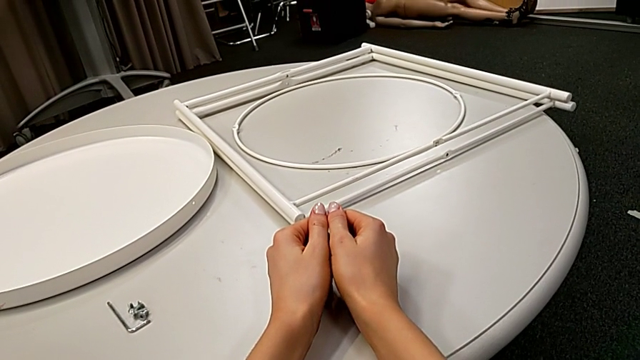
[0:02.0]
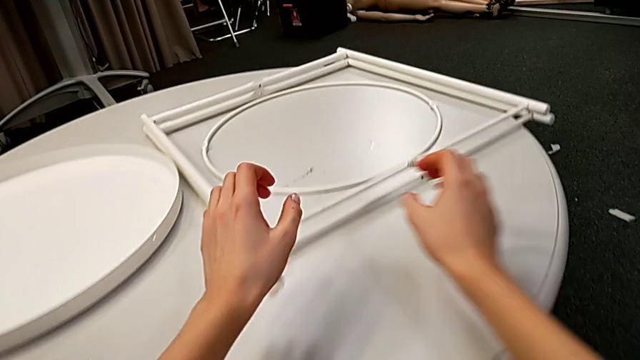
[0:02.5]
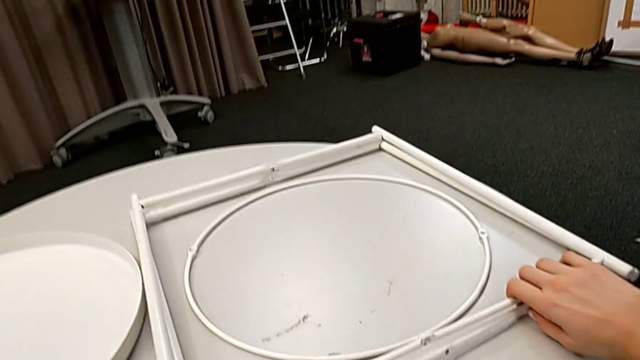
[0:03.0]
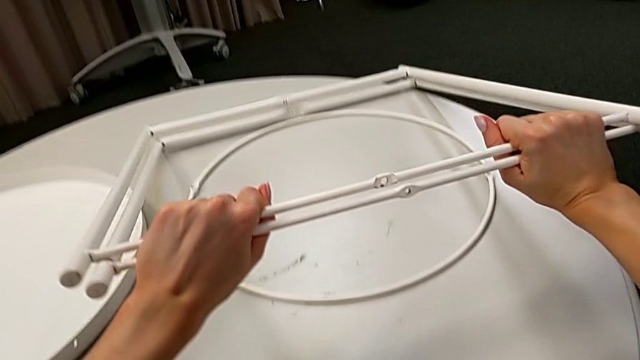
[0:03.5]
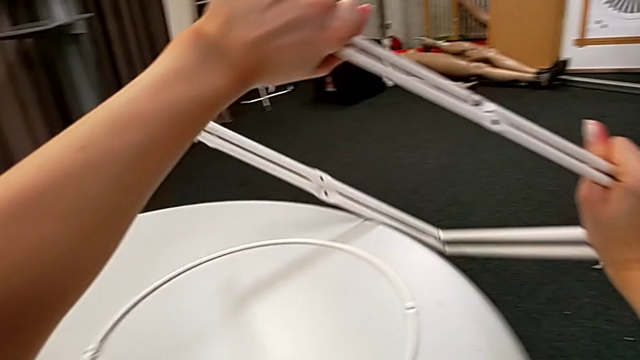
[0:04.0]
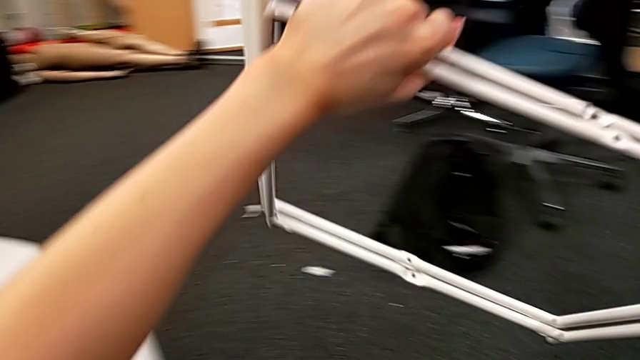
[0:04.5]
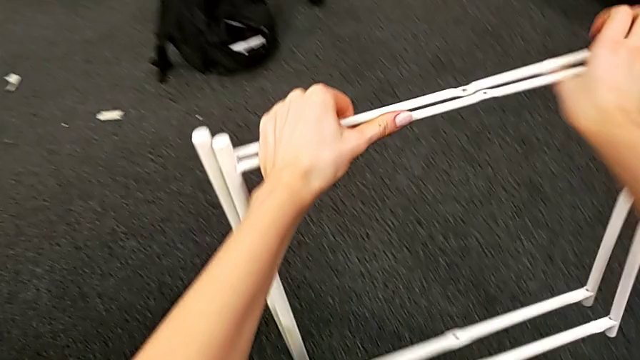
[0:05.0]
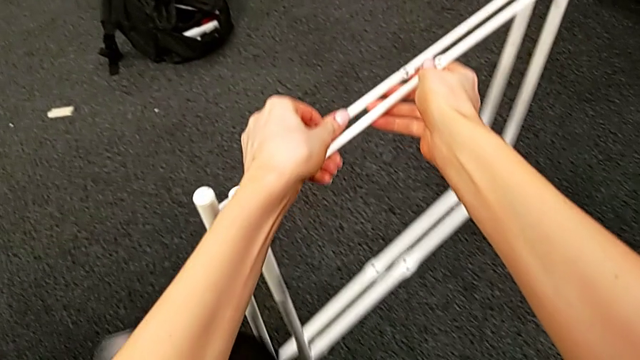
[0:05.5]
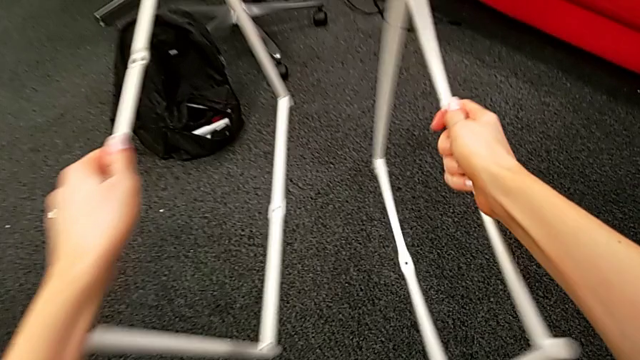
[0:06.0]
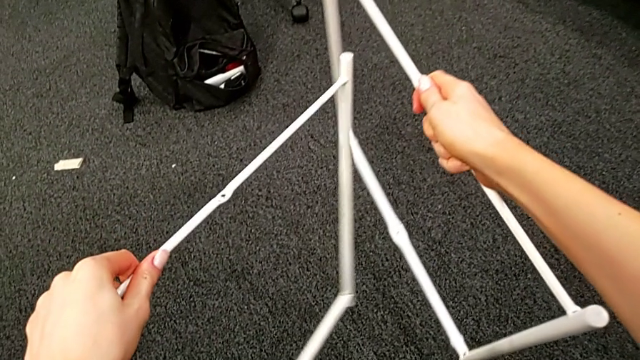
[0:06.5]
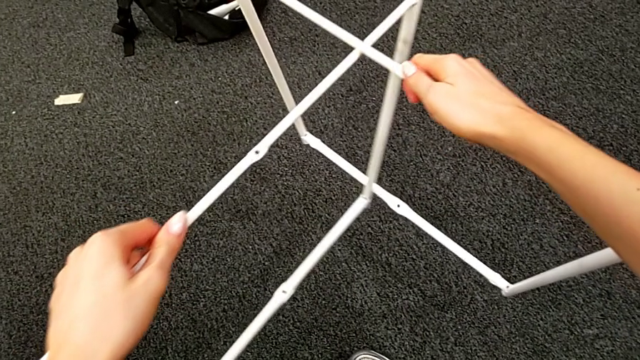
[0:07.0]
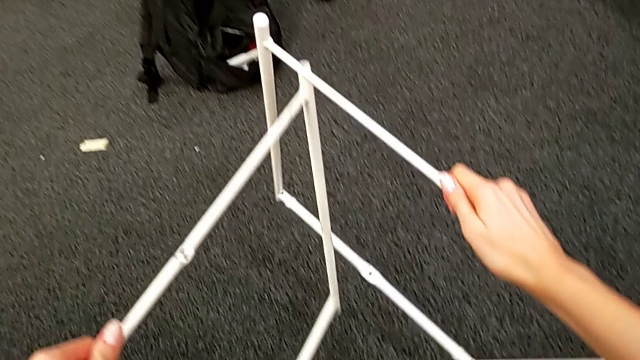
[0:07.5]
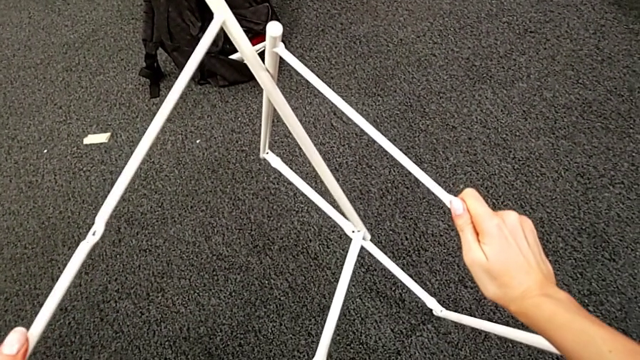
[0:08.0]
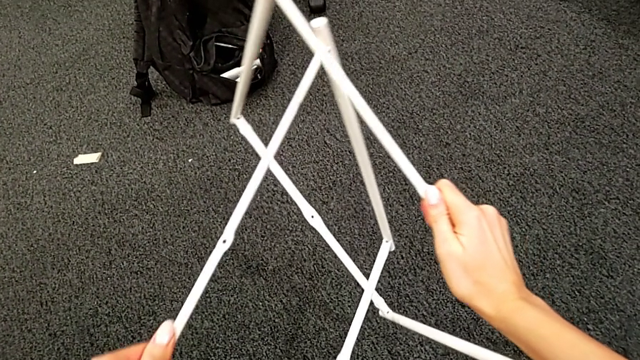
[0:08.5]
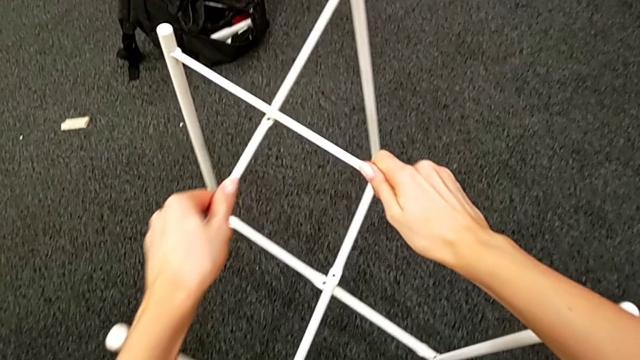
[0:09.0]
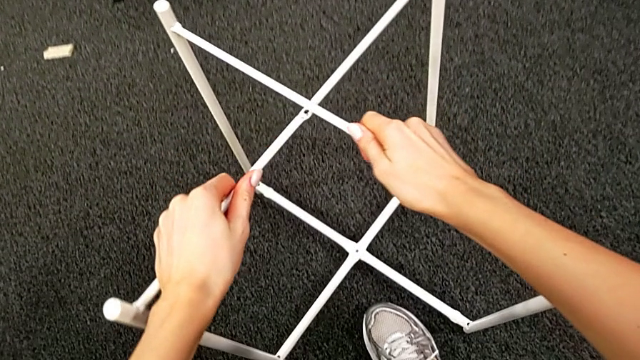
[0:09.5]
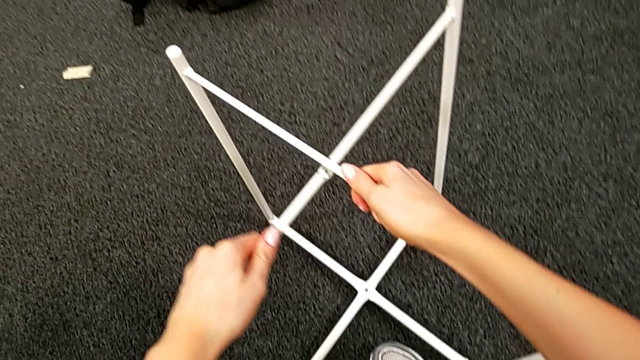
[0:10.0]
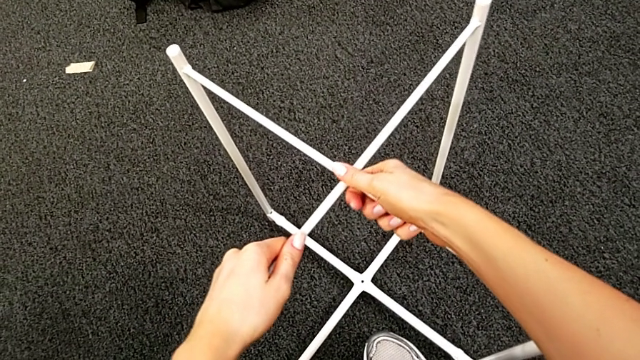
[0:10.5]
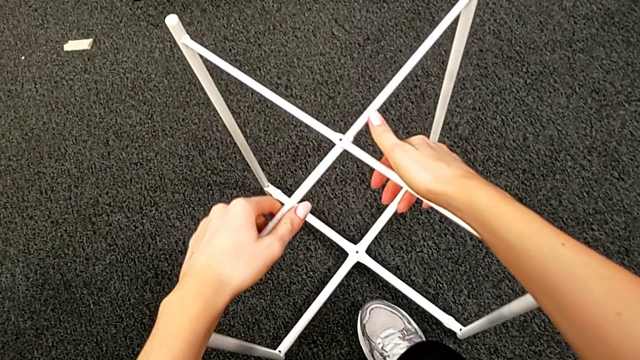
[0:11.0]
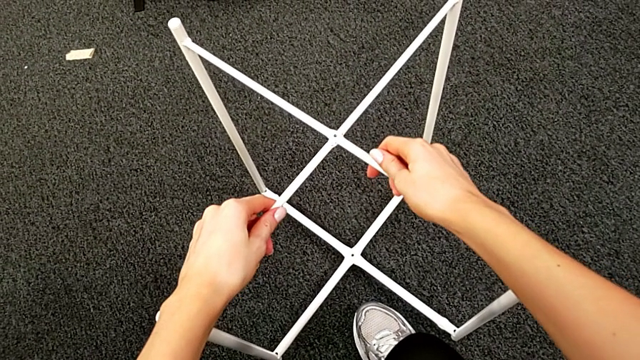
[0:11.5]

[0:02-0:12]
The camera wearer assembles the white legs. They grab the leg, lift it, grab the leg, align it, place it and align it.

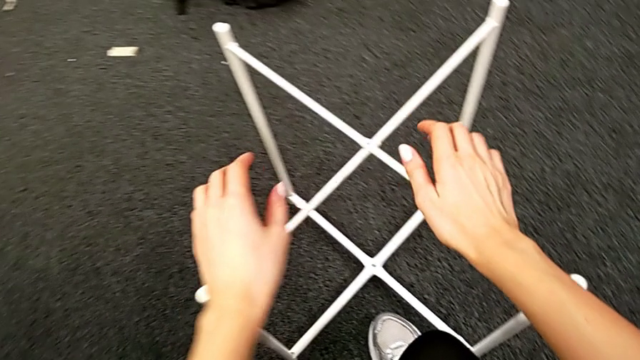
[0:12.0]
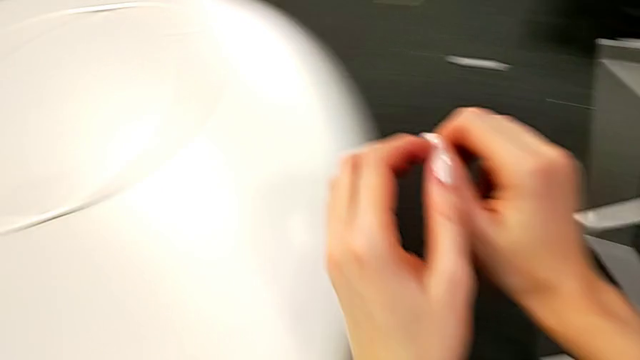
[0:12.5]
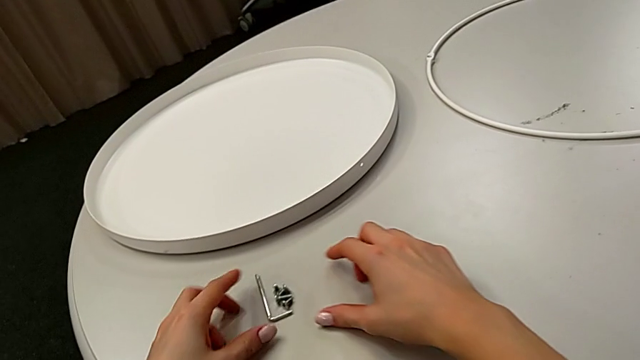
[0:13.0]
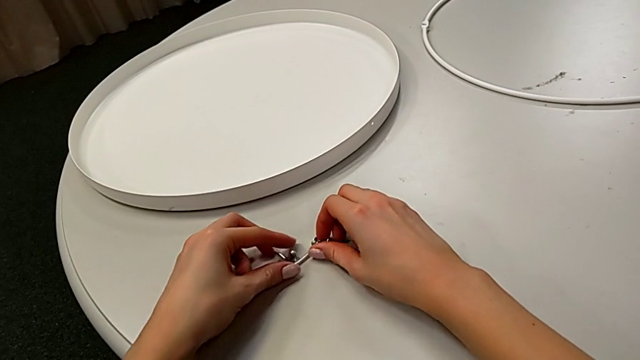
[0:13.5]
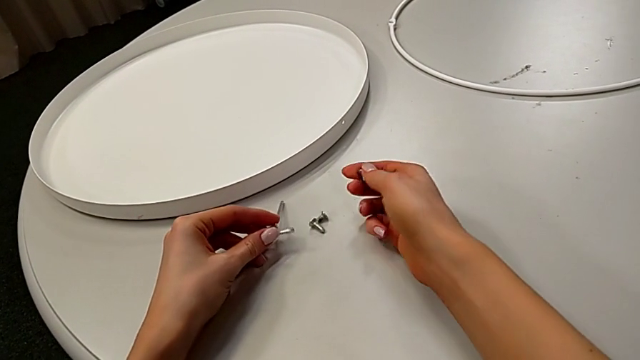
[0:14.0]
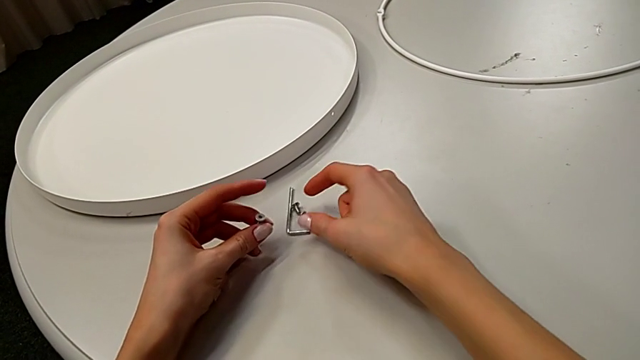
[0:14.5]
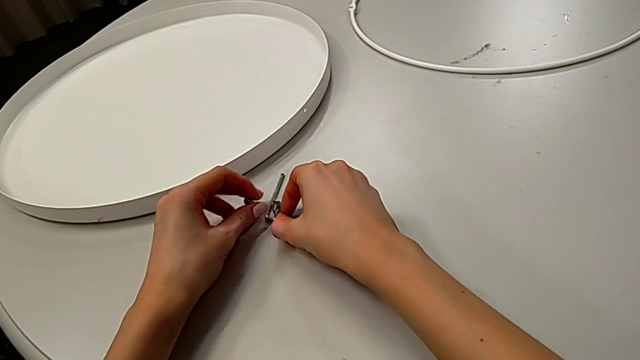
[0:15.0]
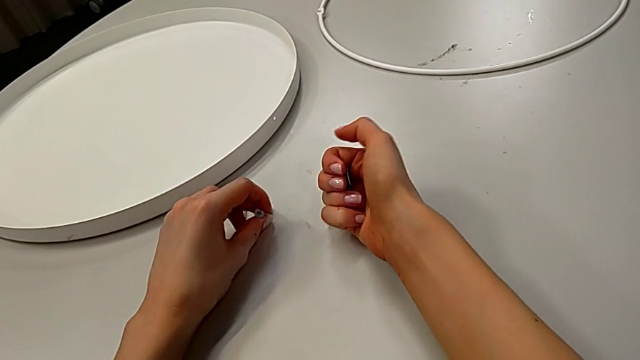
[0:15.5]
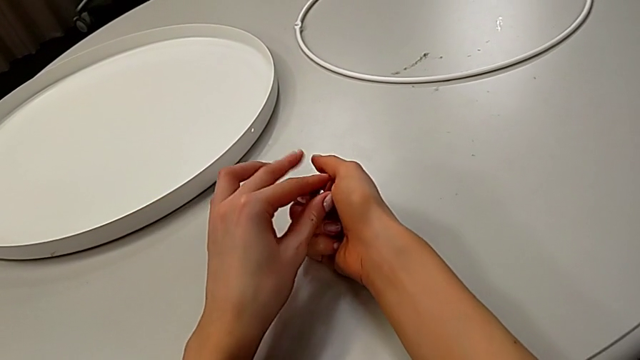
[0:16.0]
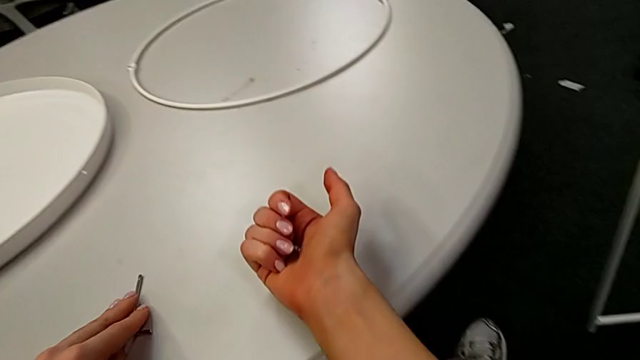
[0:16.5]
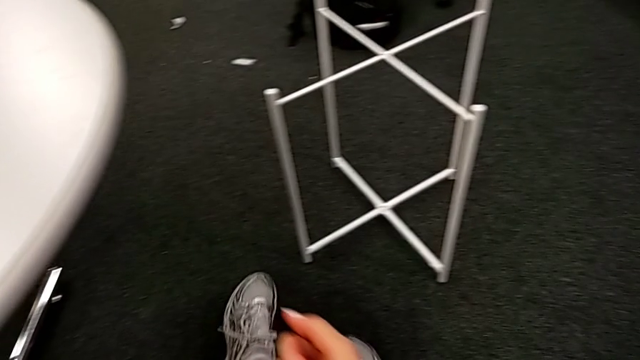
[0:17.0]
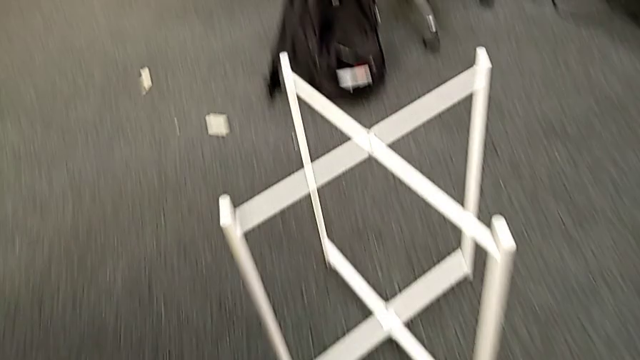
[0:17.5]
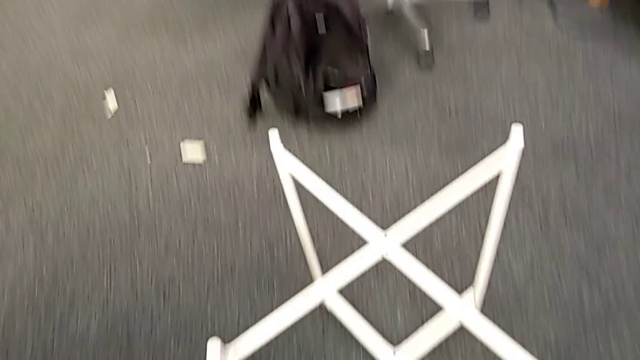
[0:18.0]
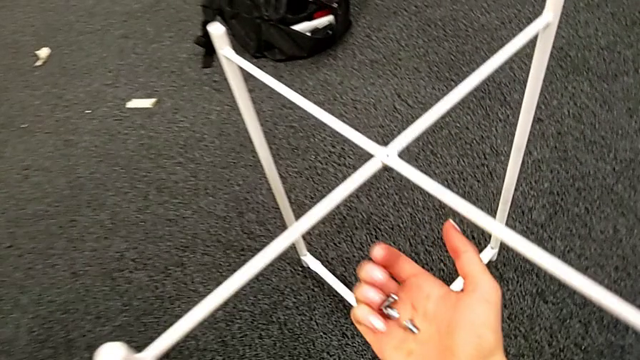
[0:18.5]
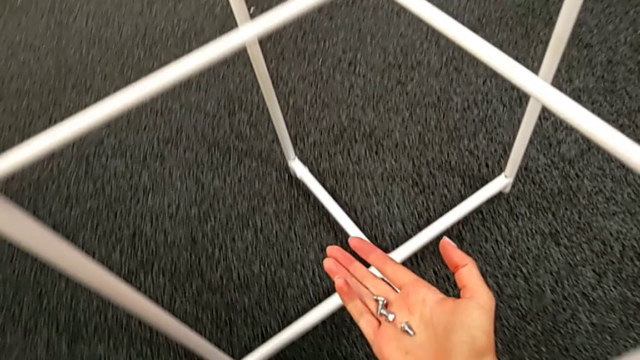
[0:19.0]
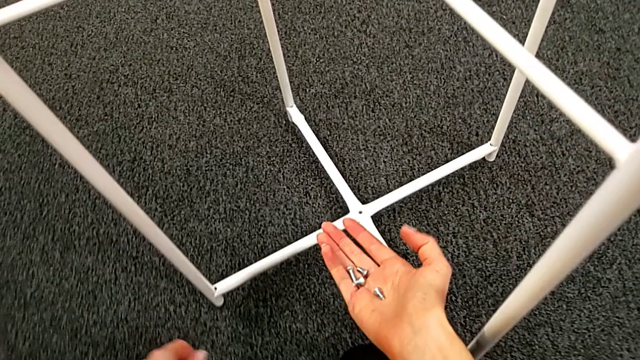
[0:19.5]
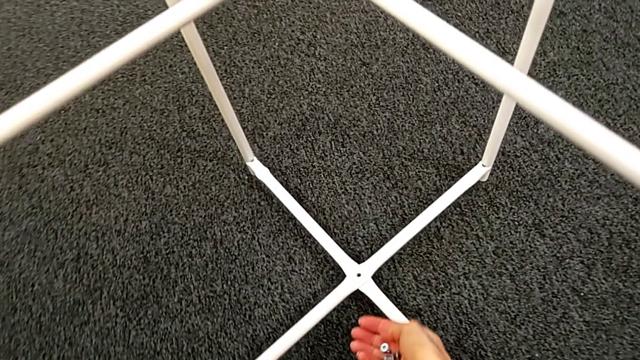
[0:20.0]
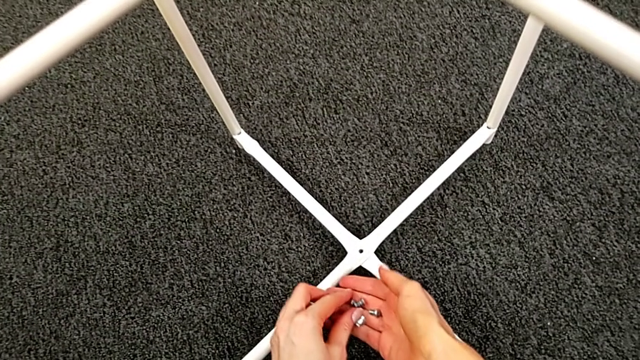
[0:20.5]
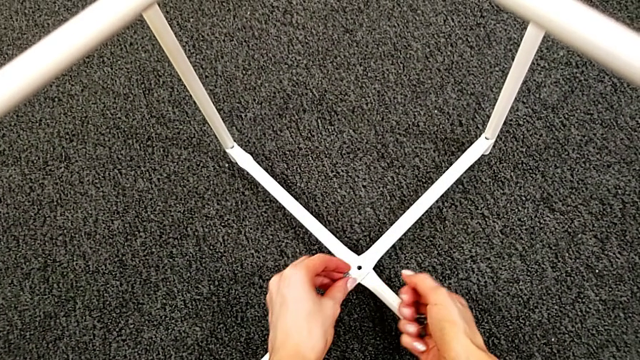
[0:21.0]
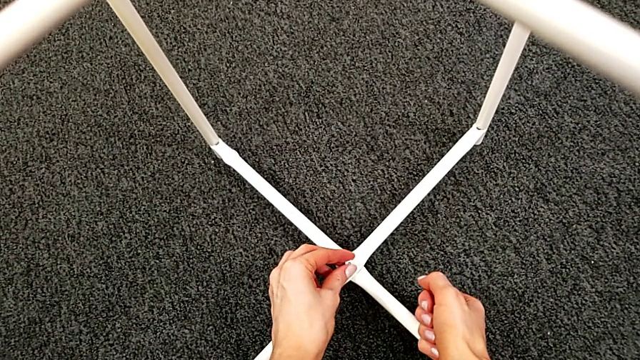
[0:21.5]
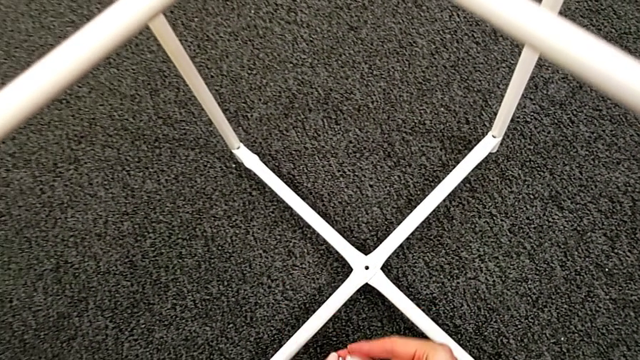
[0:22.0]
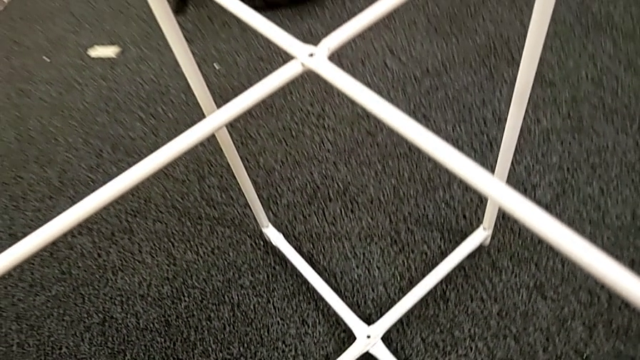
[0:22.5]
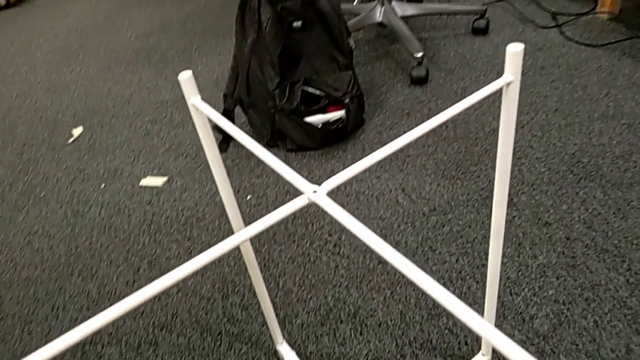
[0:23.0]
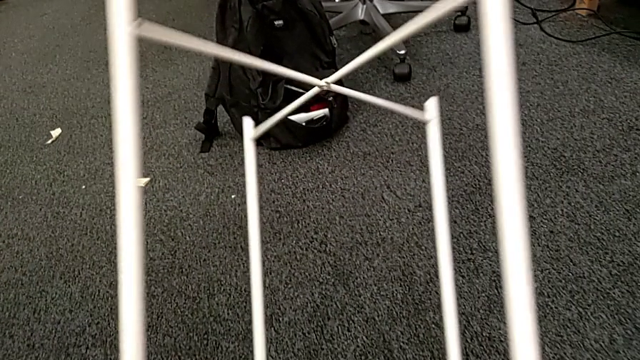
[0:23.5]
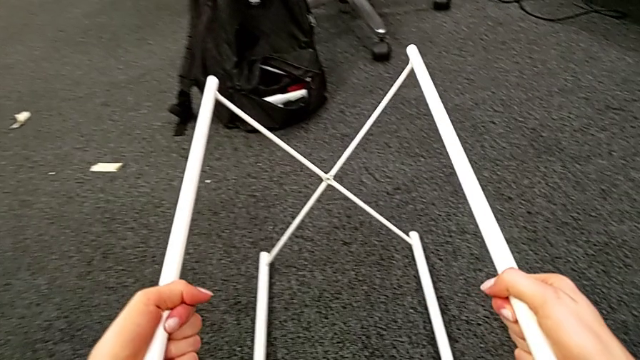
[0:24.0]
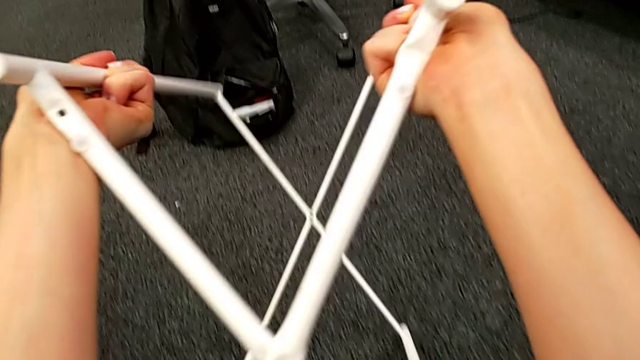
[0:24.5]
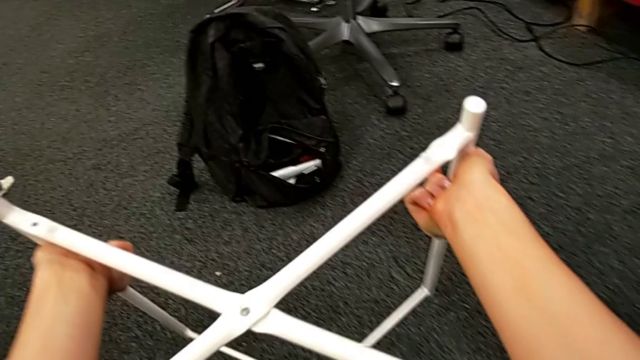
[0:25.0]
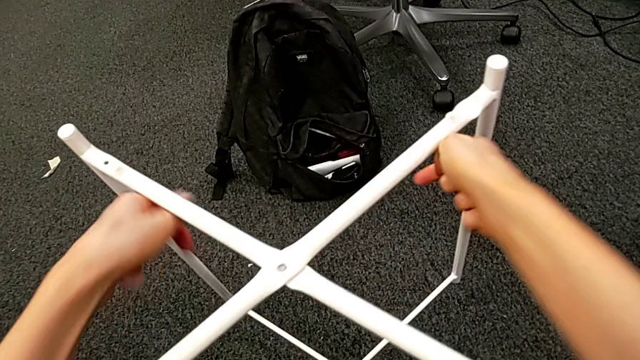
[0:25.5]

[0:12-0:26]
The camera wearer is assembling the top screw. They grab the hex socket head twice, grab the Allen wrench, approach the leg, grab the hex socket head, approach the bottom leg, rotate it and place it.
